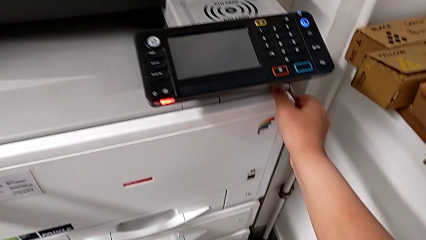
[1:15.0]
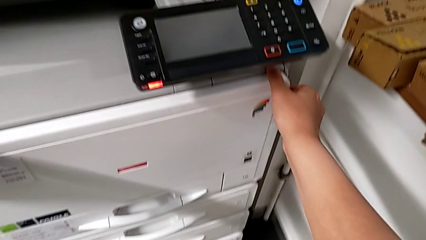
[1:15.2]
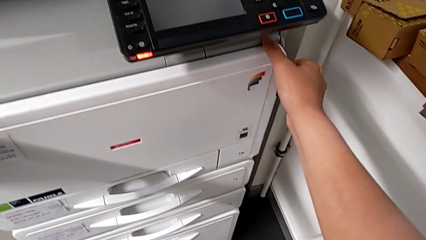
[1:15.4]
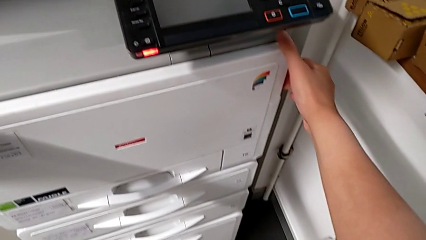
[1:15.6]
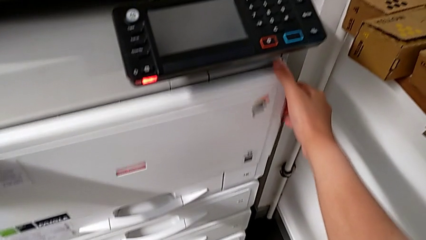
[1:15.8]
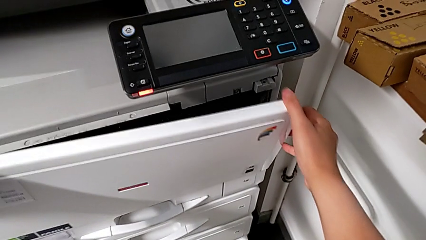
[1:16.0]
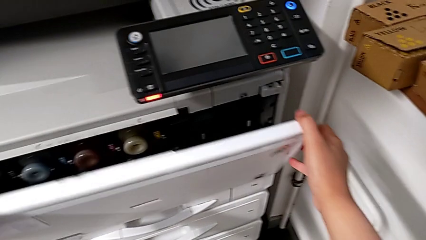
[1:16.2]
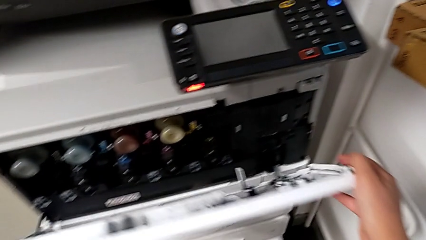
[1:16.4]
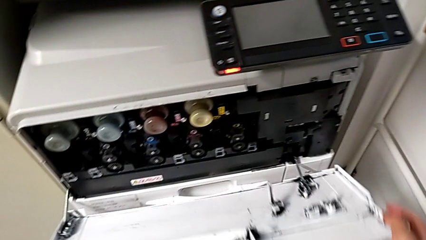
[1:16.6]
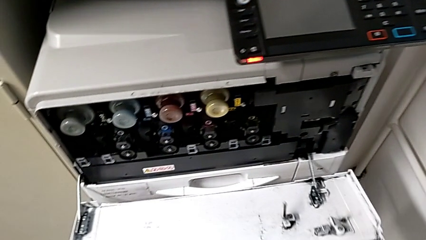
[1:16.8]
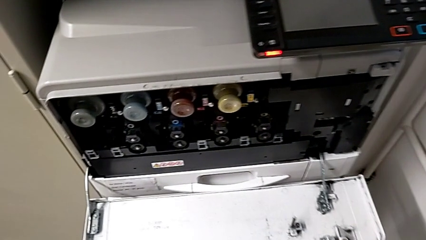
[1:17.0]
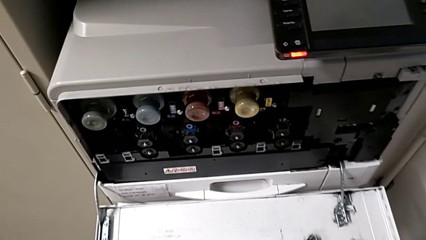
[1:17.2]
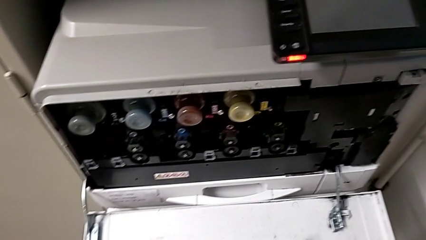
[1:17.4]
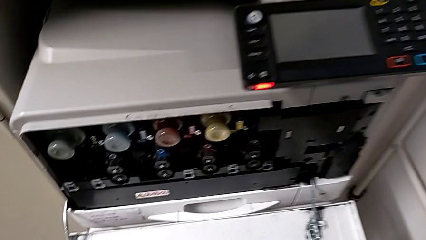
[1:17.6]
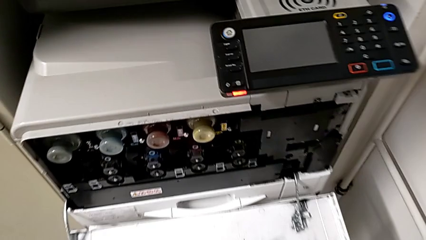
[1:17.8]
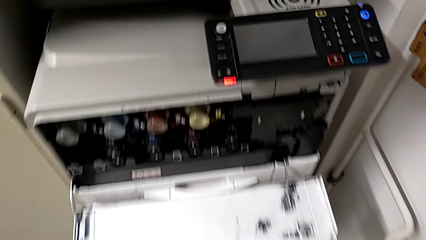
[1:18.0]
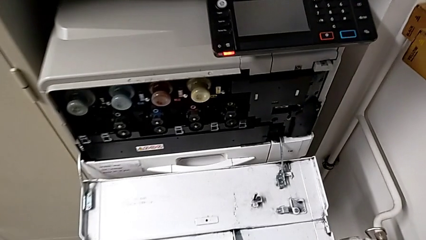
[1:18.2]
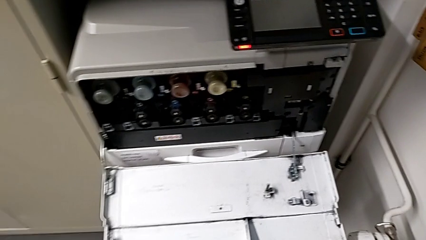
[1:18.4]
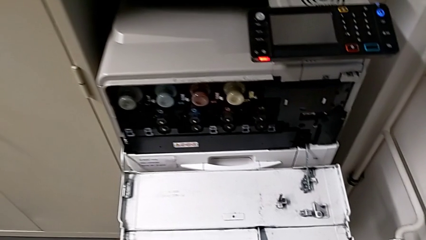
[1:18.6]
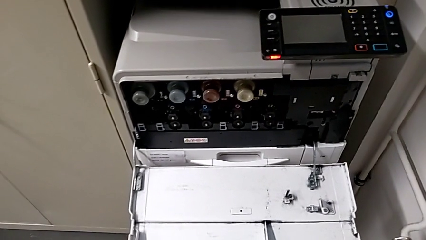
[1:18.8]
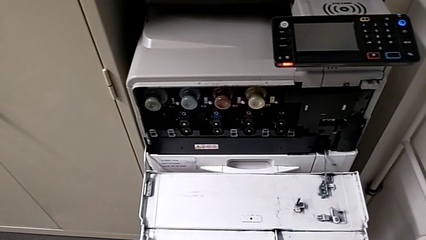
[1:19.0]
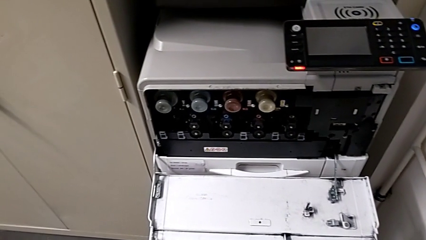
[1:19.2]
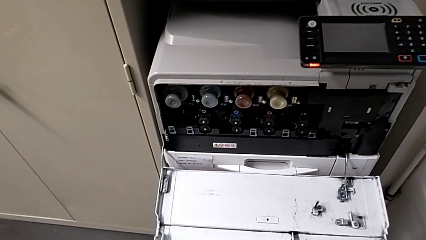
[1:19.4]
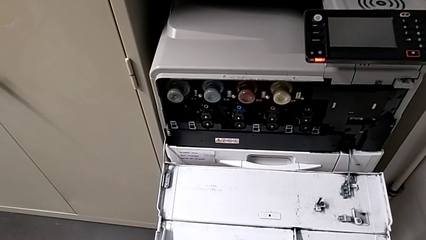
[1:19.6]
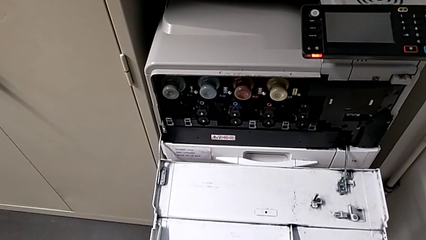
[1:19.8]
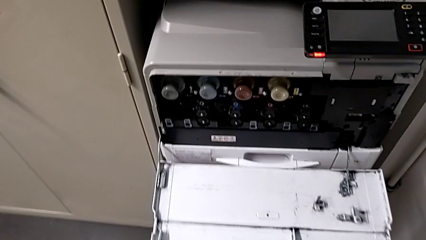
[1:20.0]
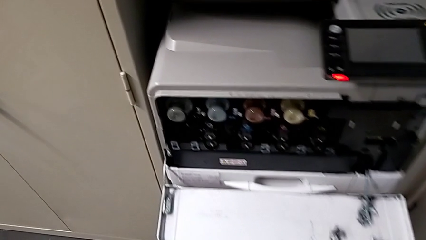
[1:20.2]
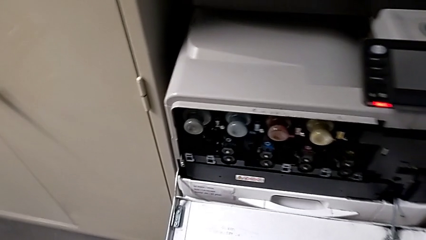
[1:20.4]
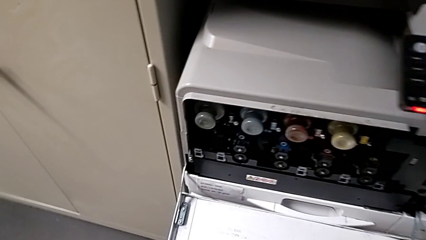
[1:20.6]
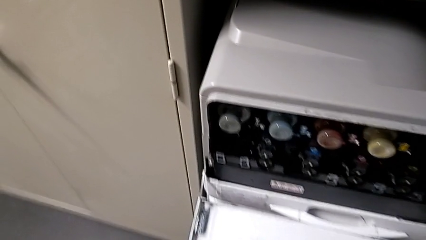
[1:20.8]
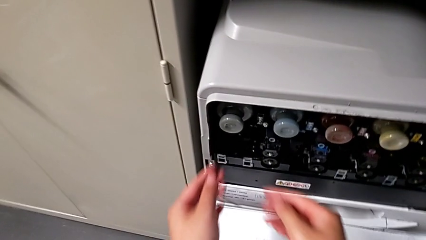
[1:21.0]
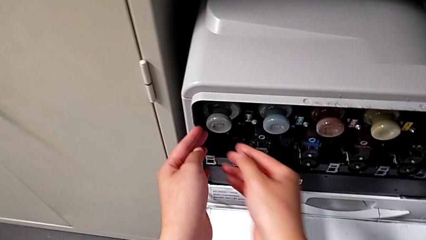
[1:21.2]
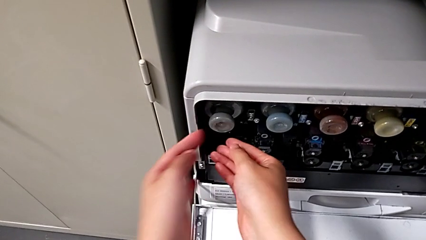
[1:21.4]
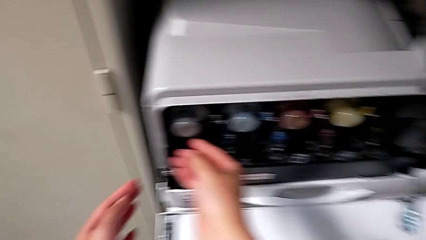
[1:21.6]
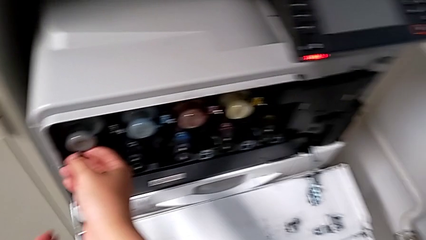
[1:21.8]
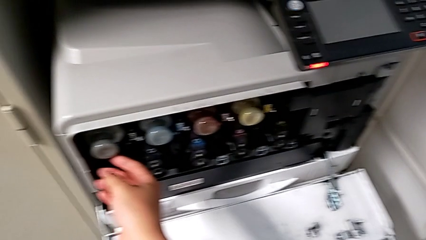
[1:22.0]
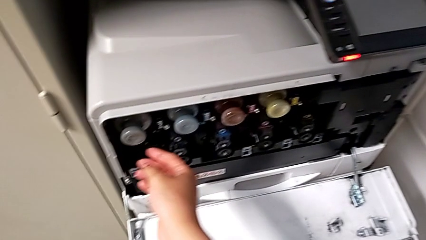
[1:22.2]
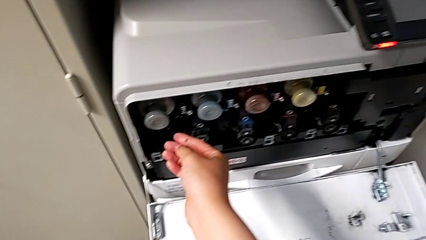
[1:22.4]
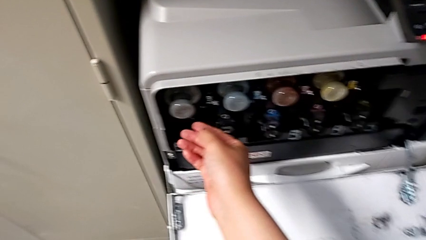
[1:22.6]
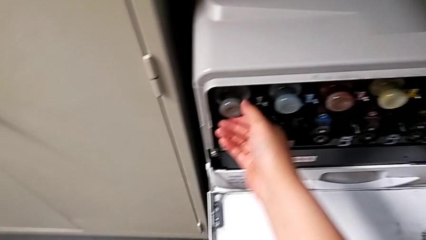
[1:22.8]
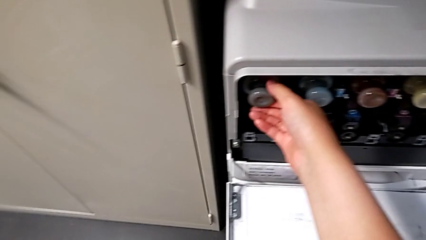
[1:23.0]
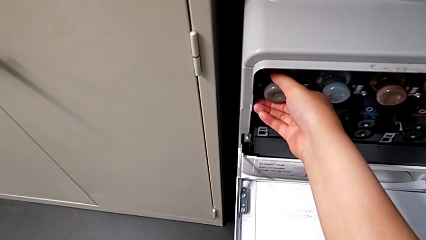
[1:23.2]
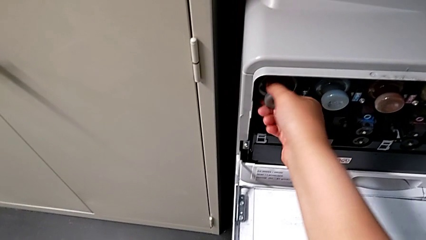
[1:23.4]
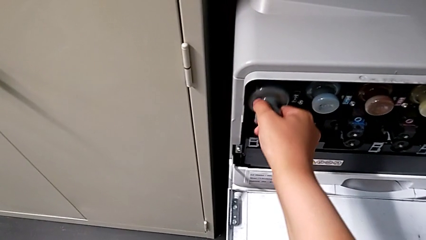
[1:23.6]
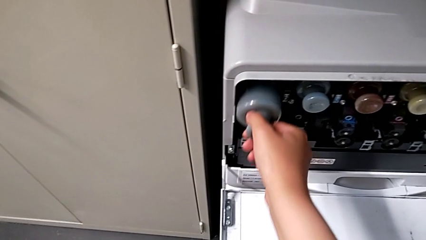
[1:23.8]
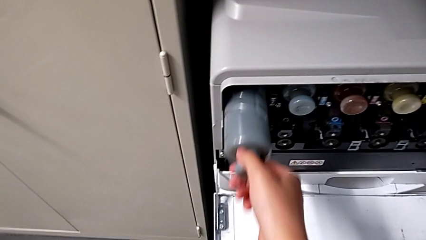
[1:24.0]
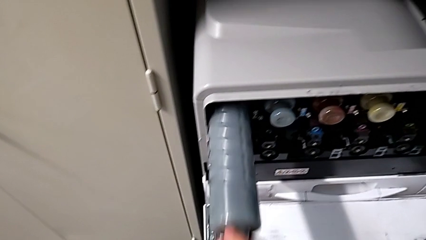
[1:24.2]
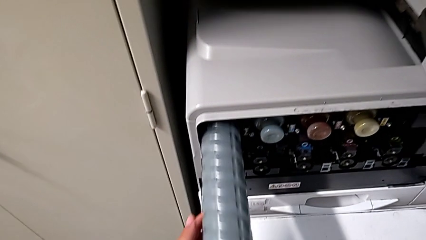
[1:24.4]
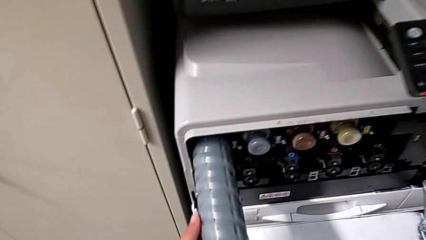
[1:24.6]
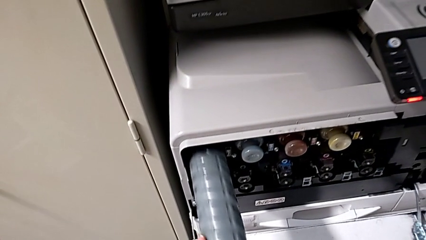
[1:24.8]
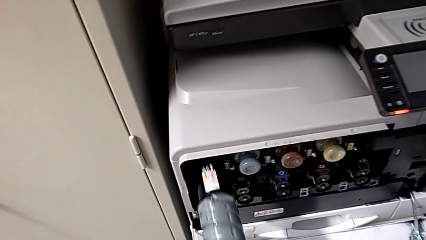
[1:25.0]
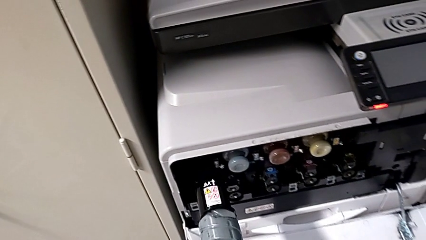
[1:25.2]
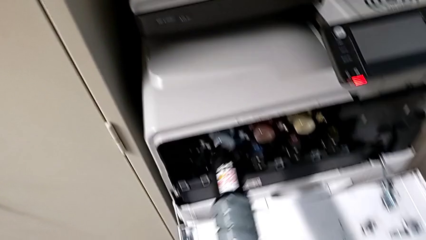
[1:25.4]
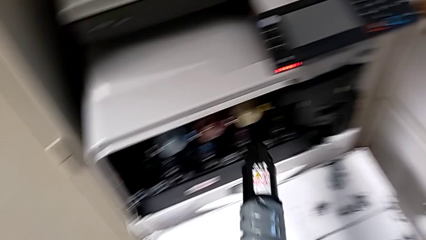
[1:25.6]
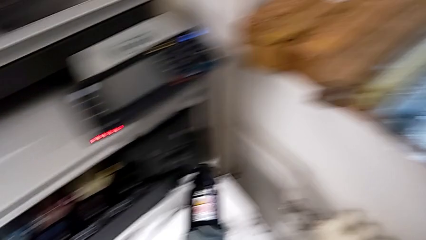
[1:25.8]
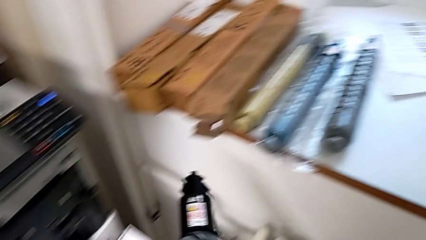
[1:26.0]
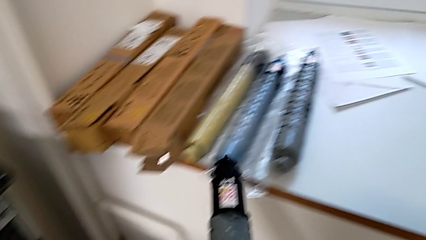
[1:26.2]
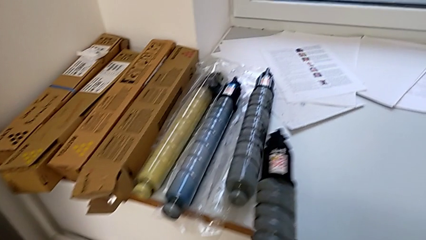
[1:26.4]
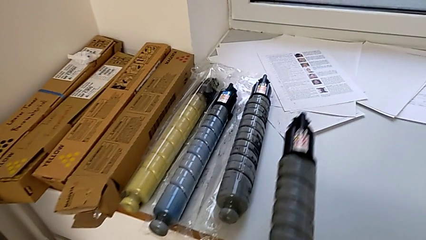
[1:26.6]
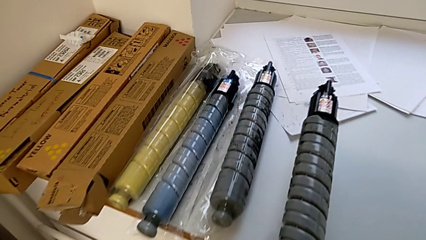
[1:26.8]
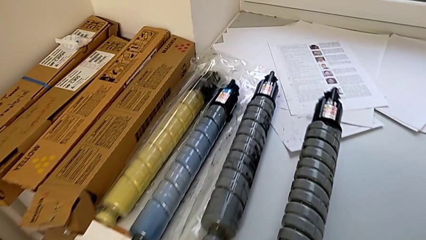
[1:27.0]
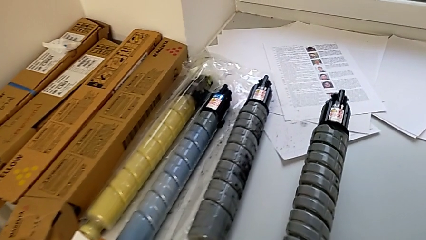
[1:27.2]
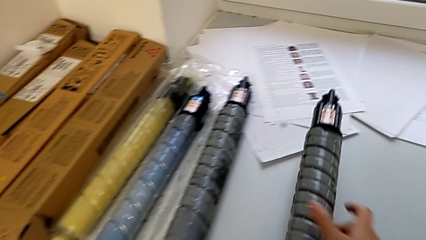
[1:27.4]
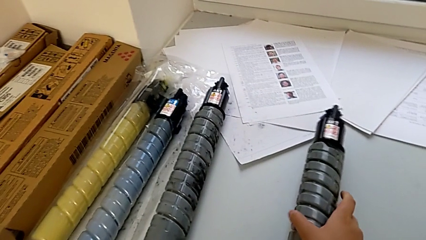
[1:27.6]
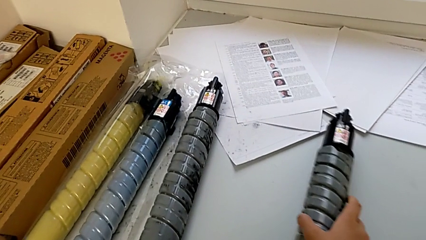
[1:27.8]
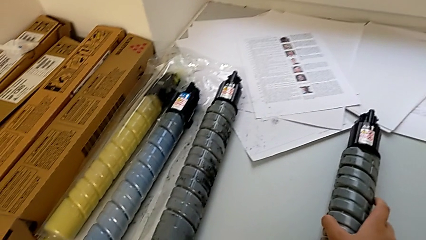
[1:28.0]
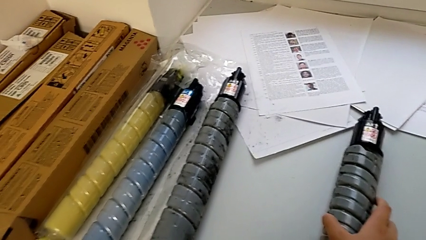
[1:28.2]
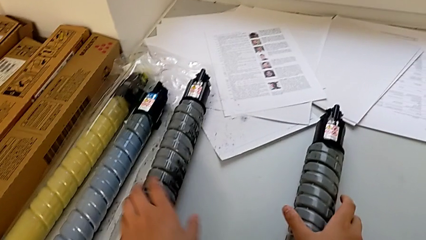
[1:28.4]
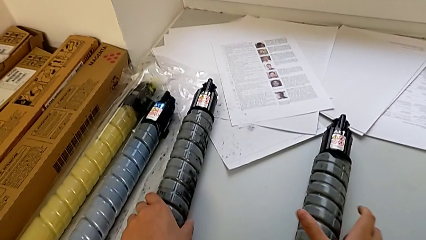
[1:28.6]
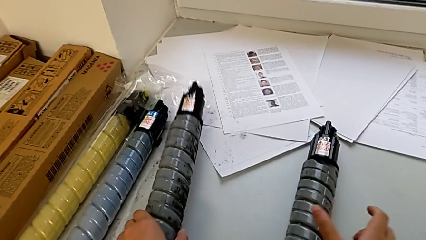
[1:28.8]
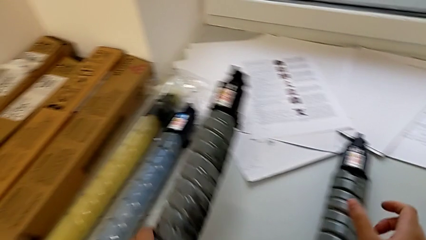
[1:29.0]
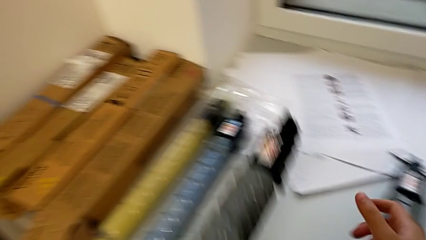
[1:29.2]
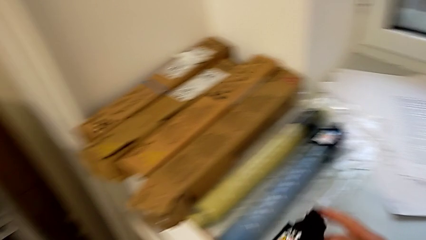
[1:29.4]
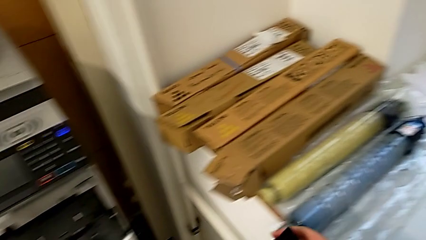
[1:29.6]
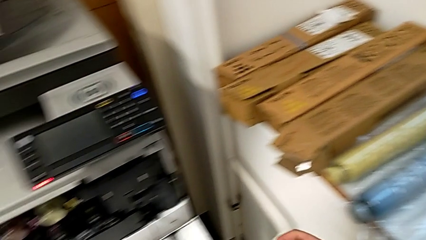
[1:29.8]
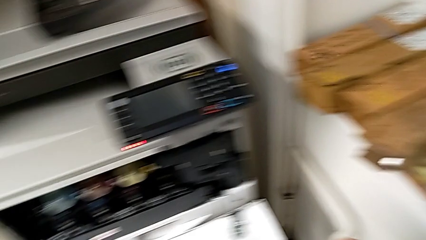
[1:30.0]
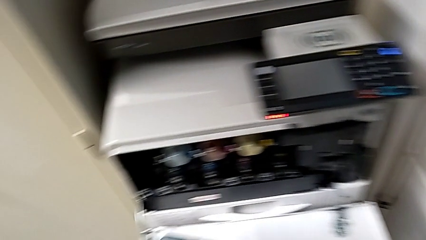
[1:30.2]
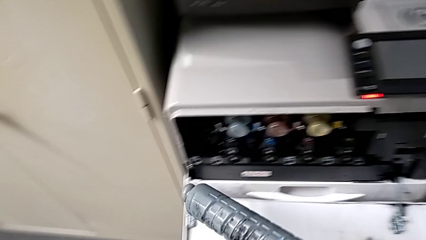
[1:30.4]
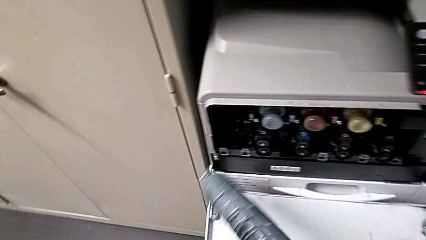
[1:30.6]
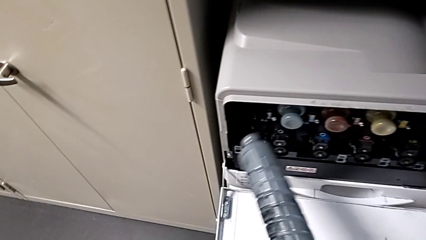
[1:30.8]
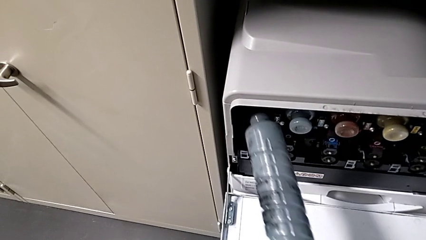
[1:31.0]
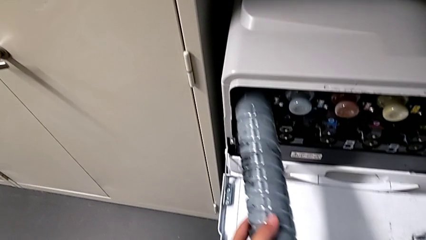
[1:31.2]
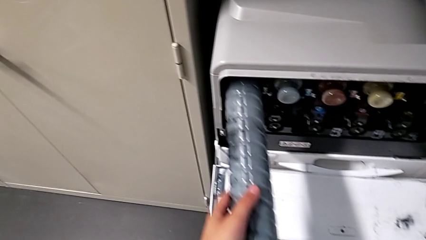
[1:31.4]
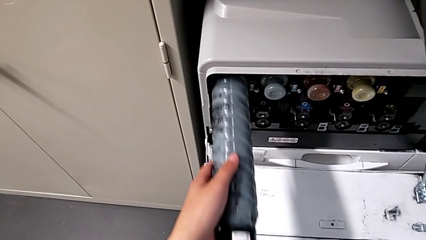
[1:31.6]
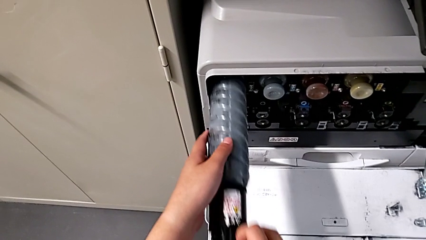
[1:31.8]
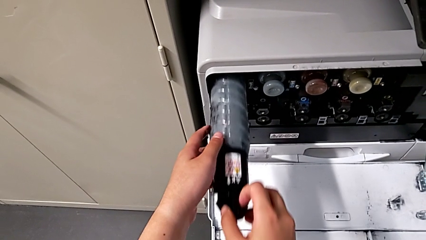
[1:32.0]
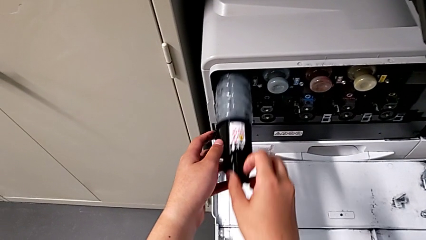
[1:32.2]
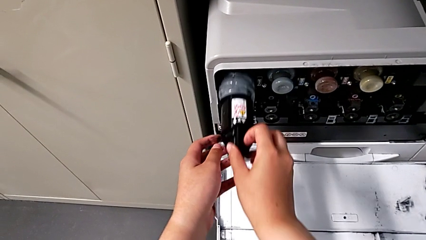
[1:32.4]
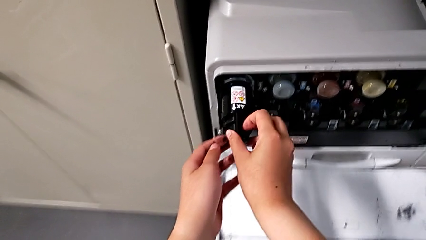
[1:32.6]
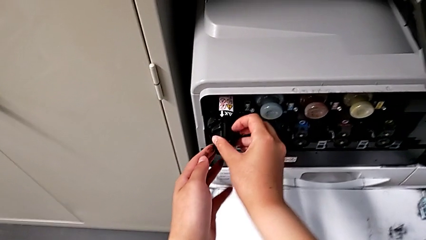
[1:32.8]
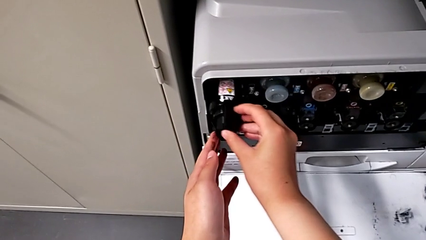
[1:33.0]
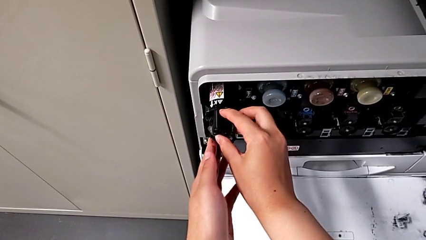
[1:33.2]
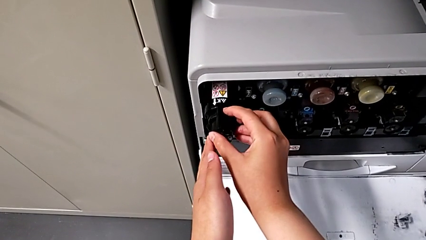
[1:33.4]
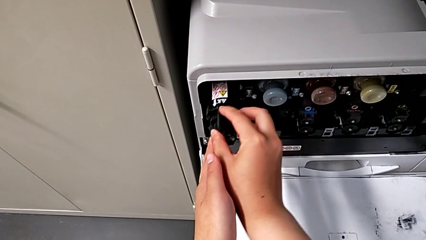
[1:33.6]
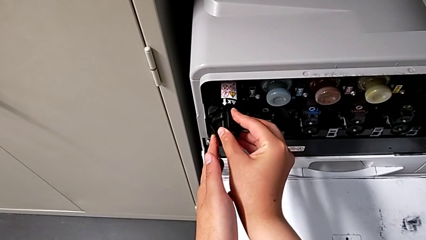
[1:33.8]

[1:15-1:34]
The camera wearer is changing the black ink cartridge. They open the first cartridge gate, approach the old ink cartridge, withdraw it, place it, grab the new ink cartridge and insert it.
